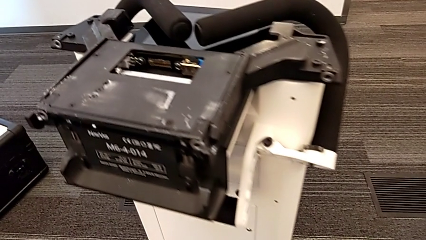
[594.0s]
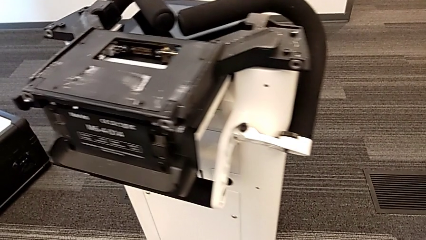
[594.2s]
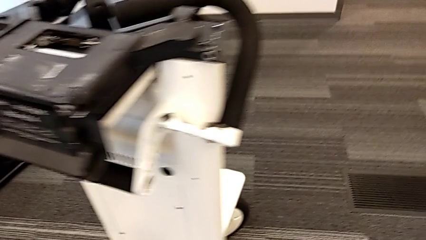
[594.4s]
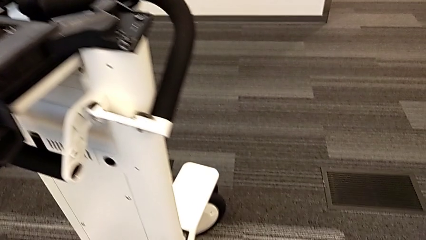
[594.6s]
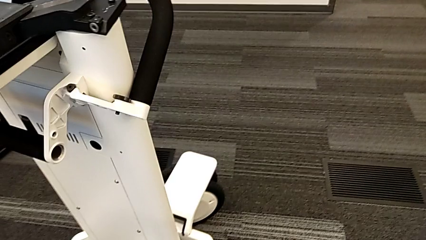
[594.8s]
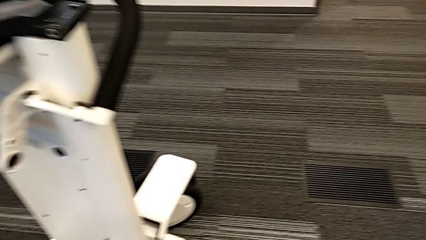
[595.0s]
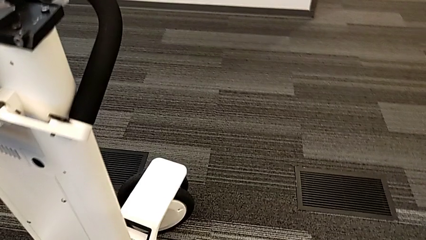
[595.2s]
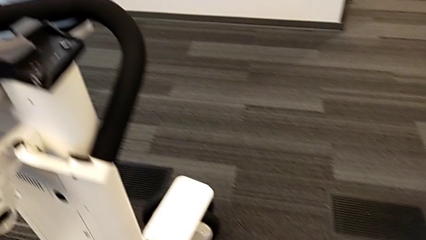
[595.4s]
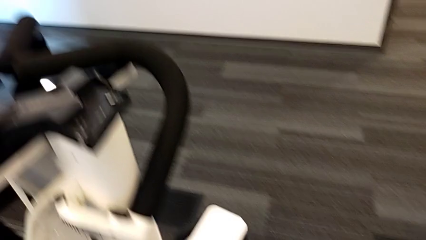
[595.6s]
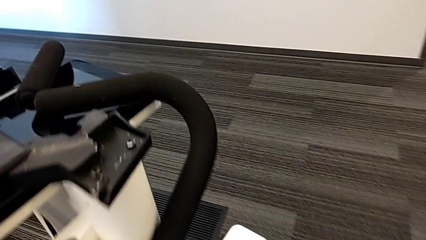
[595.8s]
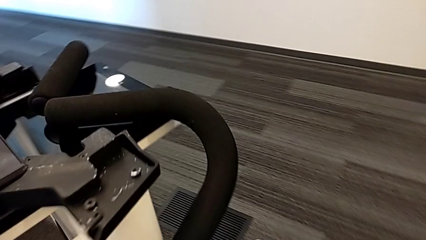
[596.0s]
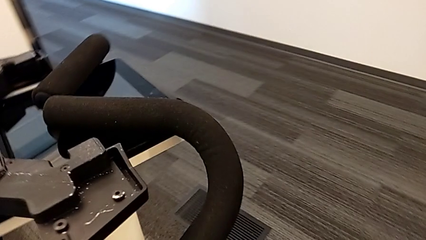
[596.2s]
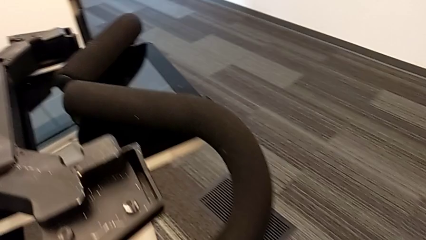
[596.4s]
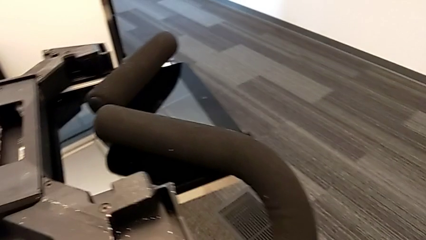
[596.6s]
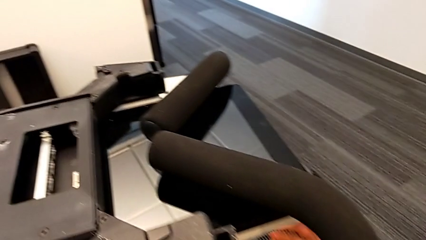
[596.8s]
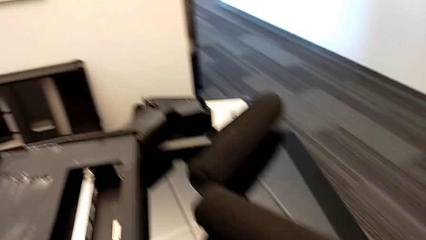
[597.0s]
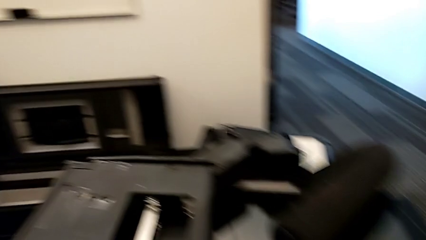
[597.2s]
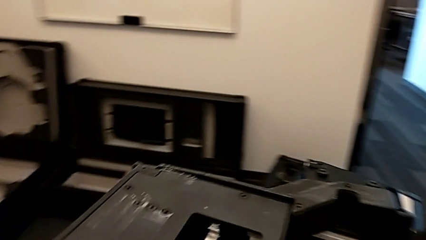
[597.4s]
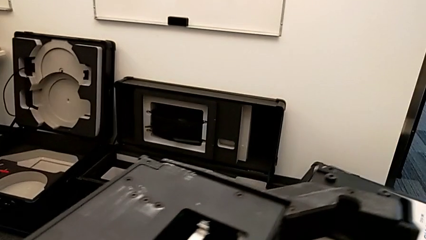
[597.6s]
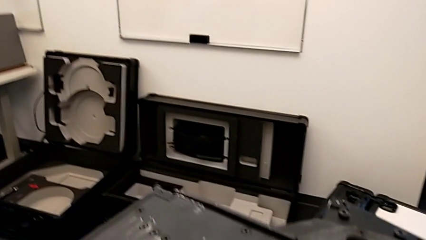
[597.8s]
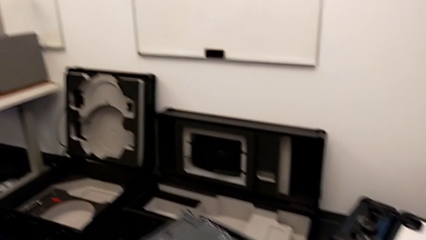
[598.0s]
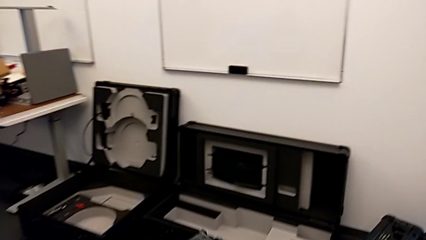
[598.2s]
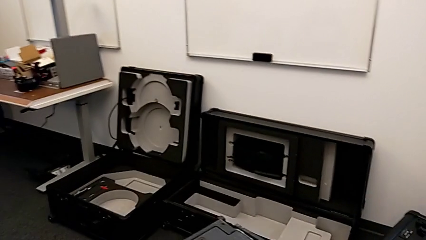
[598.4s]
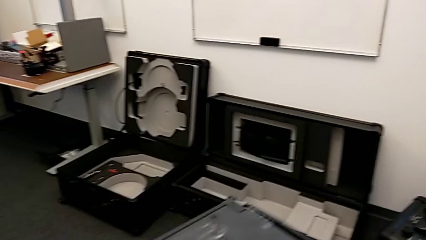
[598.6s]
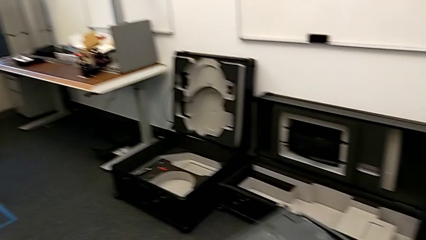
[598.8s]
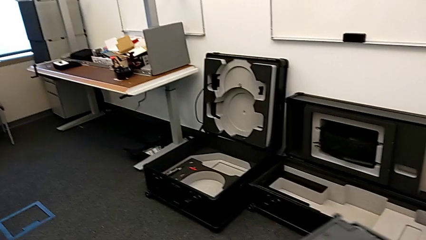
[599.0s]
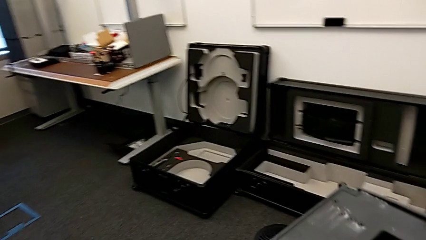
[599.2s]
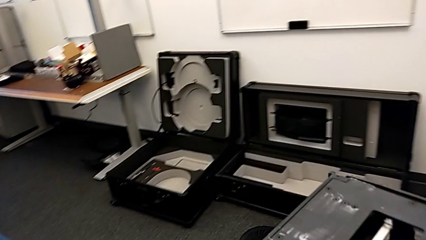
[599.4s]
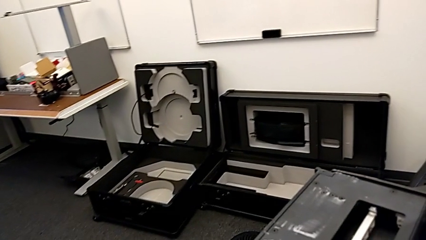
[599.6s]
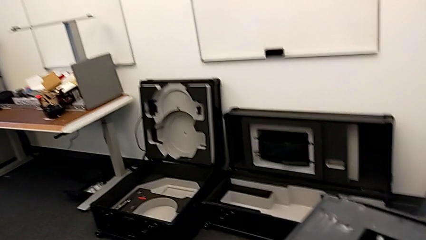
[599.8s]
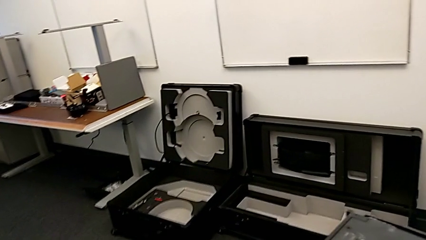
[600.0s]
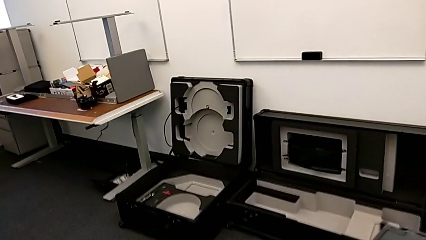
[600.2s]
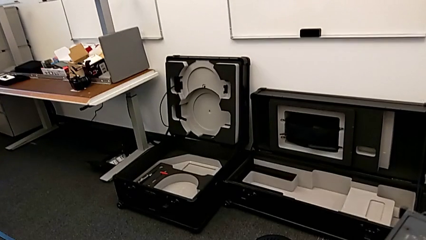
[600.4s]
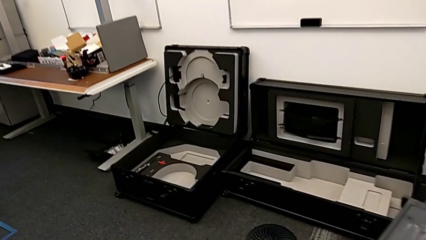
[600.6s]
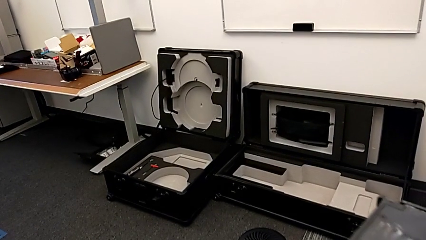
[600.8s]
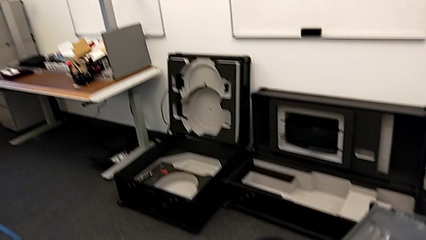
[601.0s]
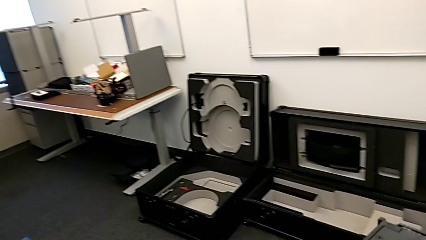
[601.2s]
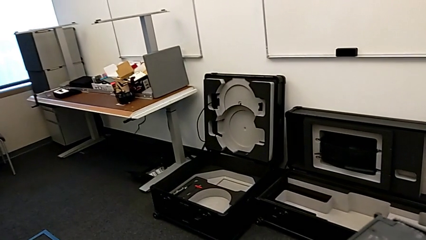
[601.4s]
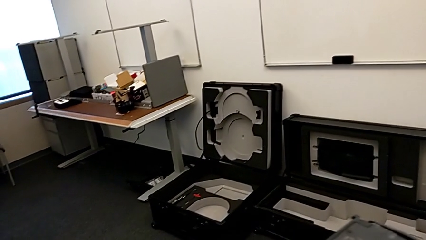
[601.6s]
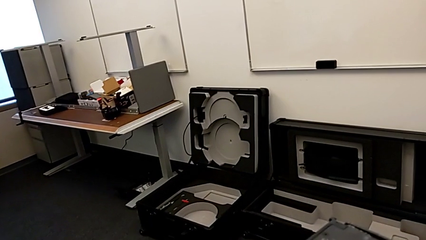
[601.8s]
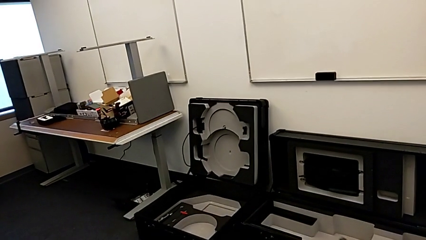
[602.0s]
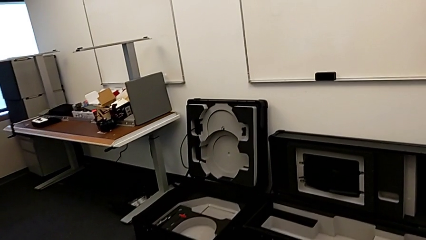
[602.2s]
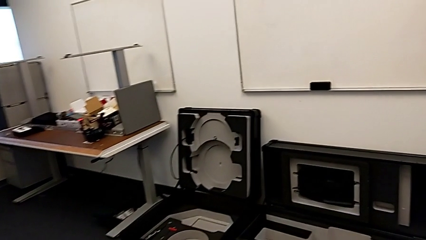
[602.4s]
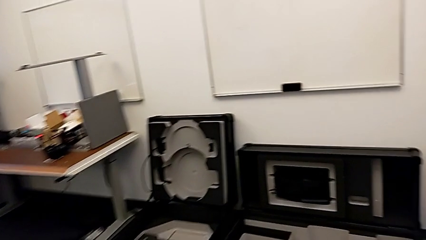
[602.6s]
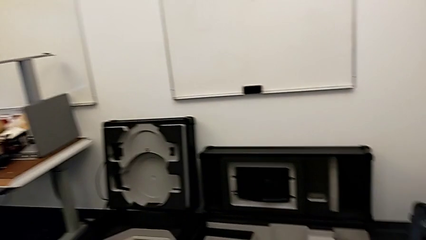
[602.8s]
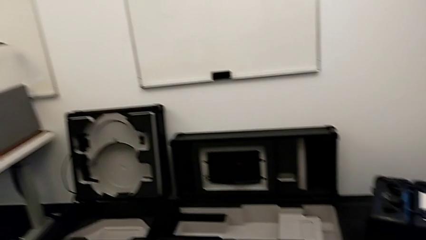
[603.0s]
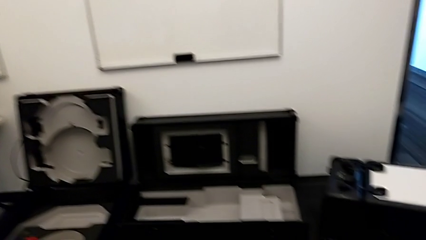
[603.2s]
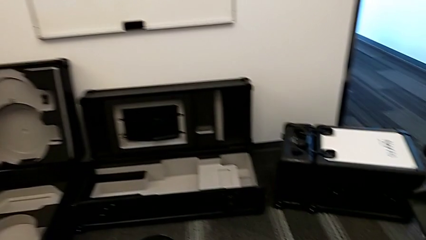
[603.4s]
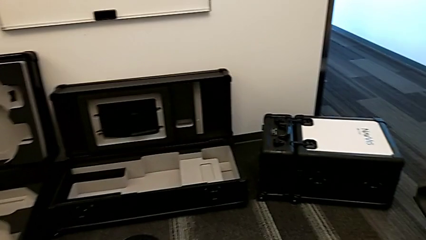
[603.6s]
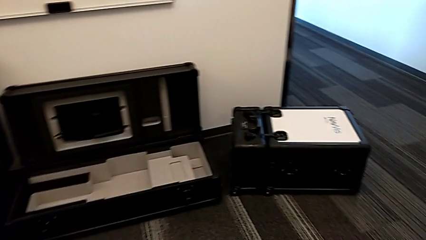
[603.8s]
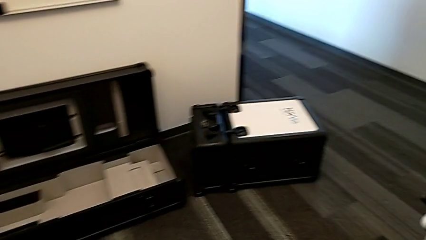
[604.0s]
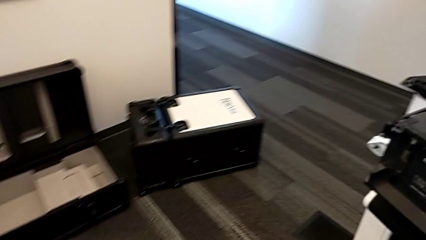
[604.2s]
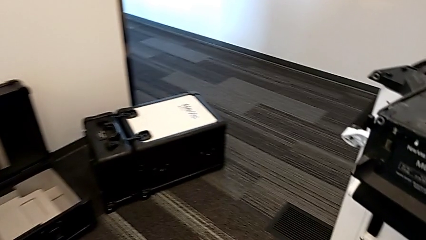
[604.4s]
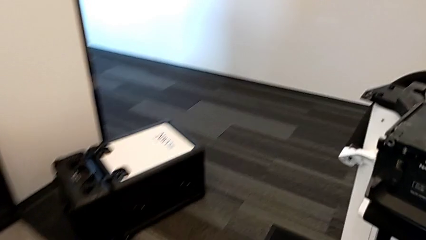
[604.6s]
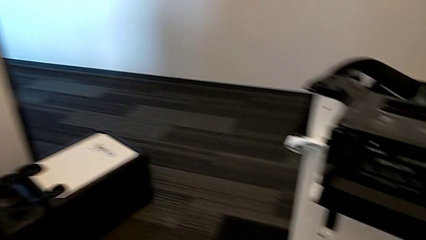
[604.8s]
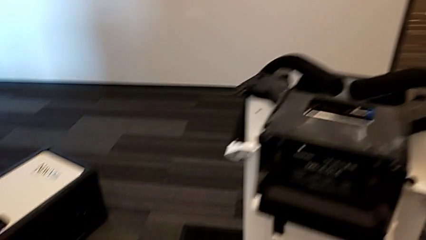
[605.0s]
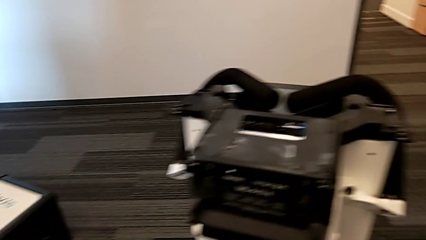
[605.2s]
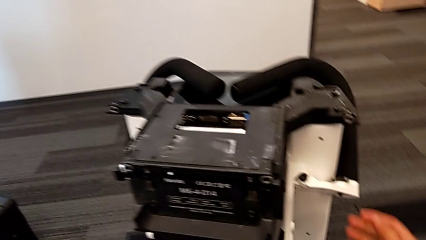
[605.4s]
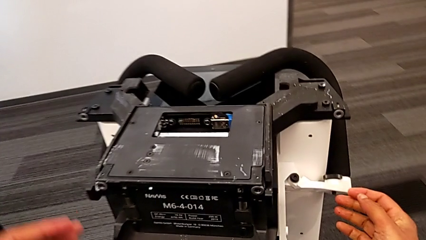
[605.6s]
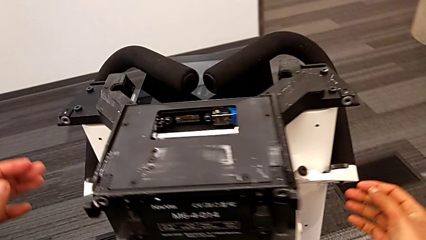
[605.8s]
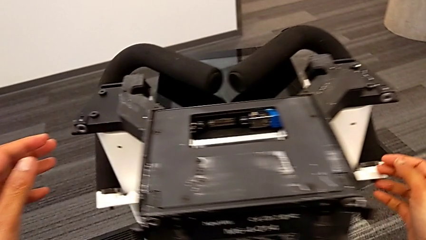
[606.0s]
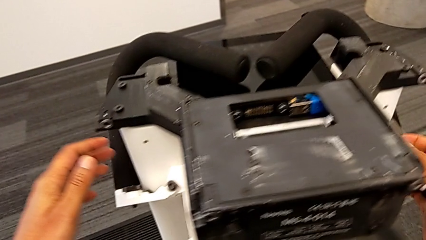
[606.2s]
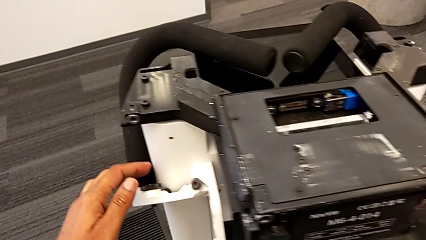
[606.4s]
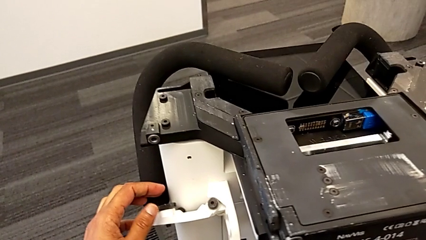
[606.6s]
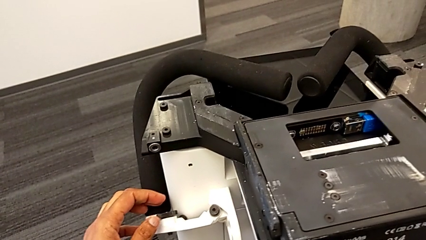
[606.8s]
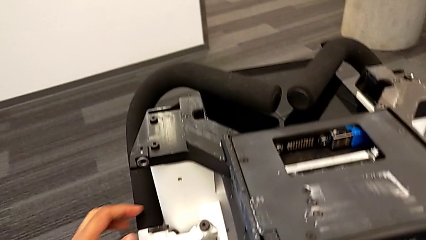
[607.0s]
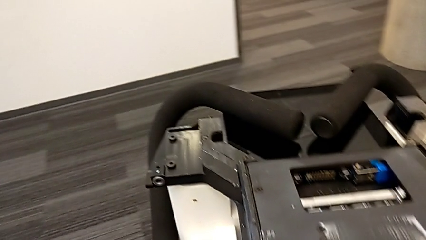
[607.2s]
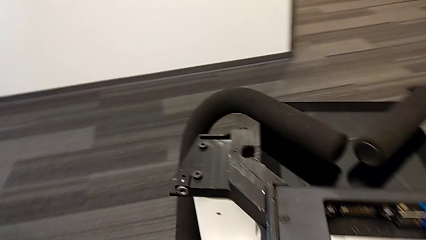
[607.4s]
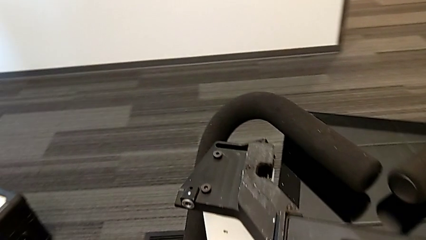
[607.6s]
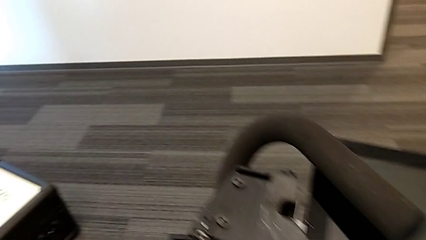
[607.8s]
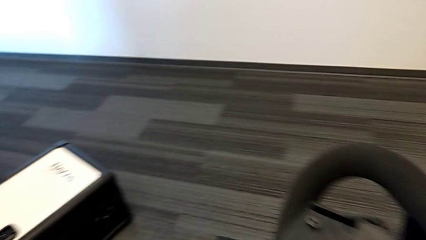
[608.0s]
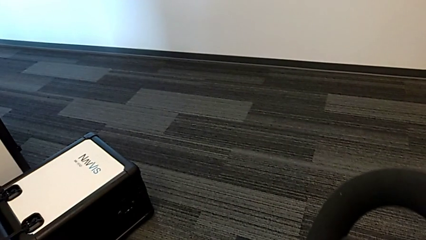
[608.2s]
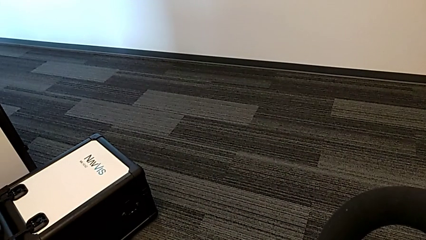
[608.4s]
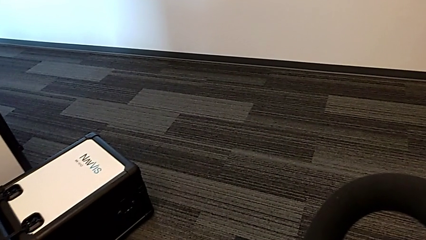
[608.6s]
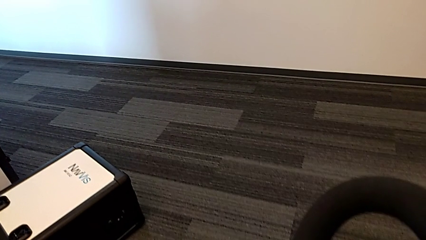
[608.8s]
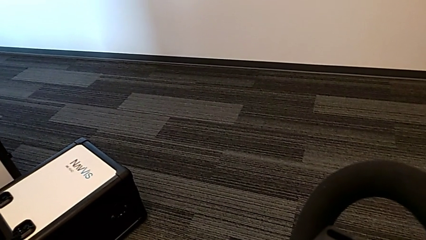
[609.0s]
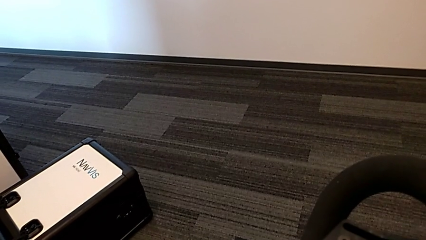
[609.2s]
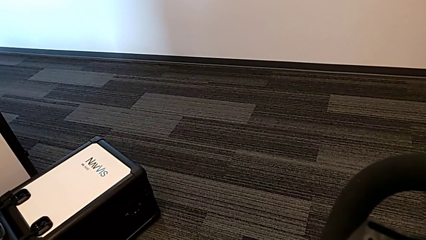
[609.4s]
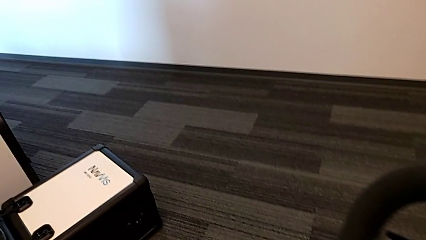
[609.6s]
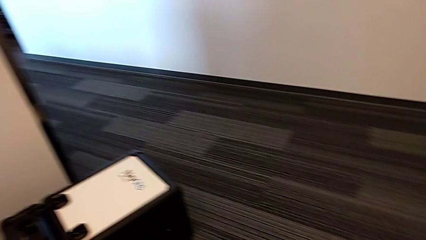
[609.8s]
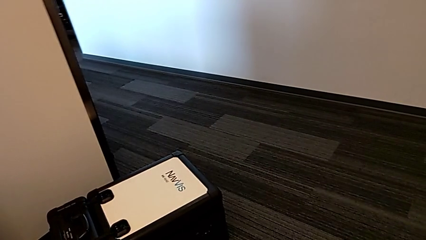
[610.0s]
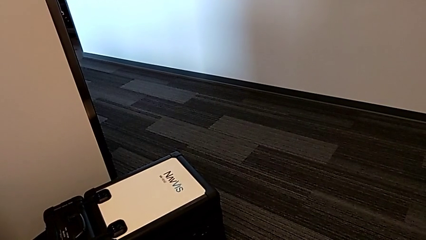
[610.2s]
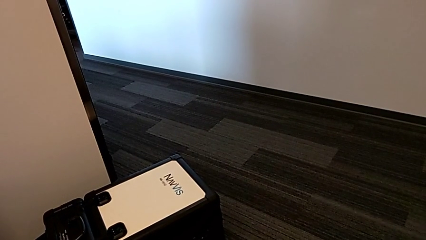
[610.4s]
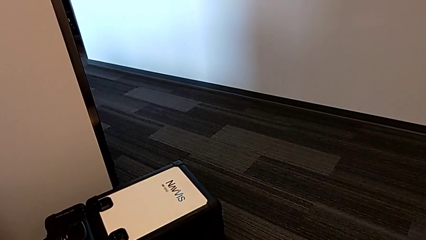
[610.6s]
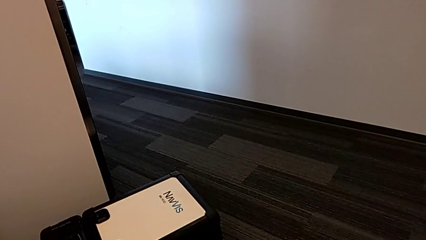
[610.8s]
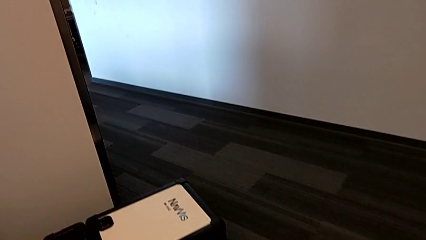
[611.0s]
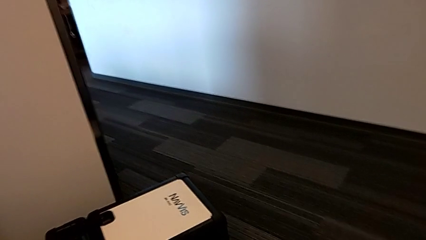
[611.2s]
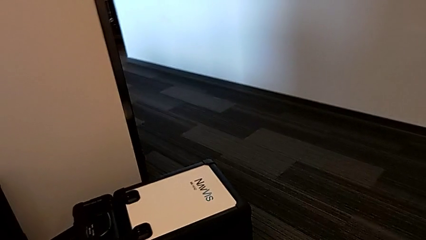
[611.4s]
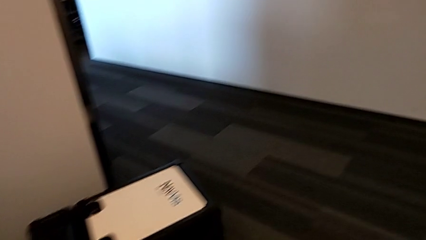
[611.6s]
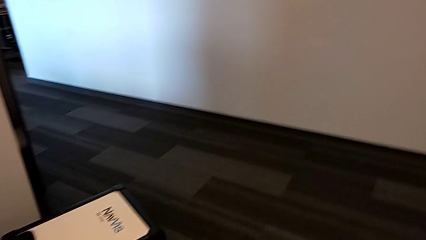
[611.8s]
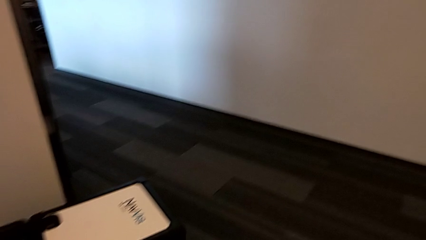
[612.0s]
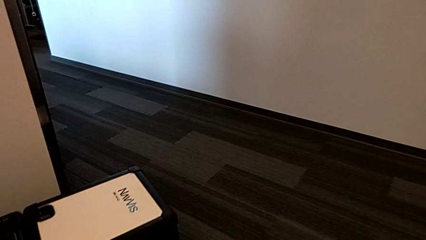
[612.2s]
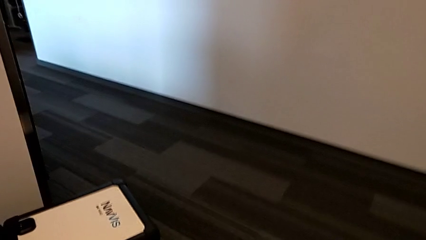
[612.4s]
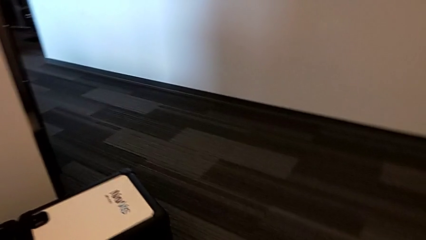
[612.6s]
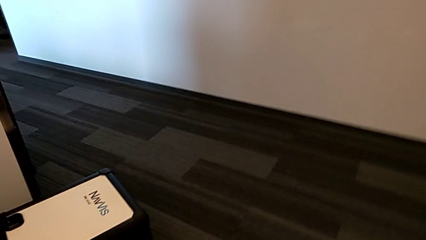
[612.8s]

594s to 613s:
The camera wearer is disassembling the body of the M6. They keep lifting the M6 body.
